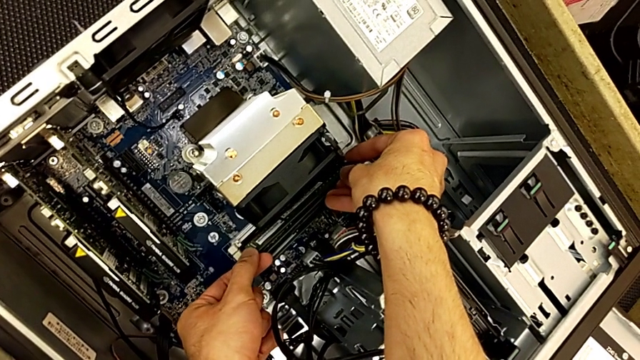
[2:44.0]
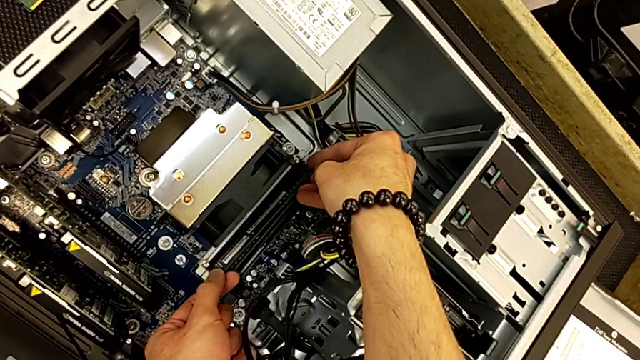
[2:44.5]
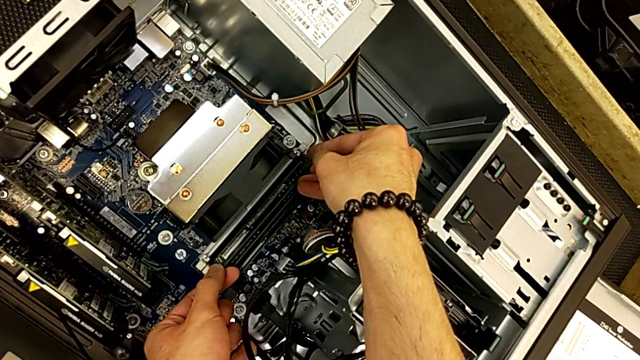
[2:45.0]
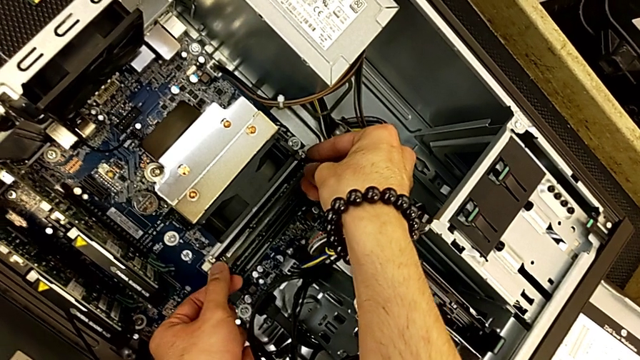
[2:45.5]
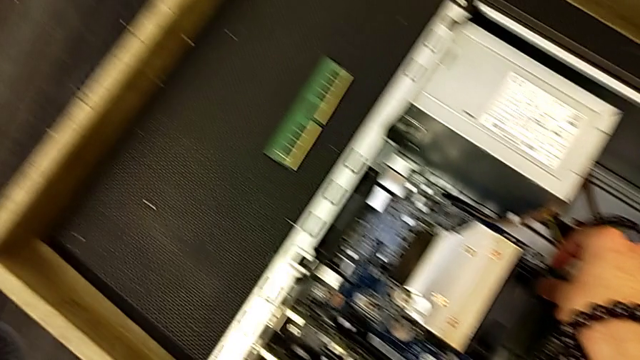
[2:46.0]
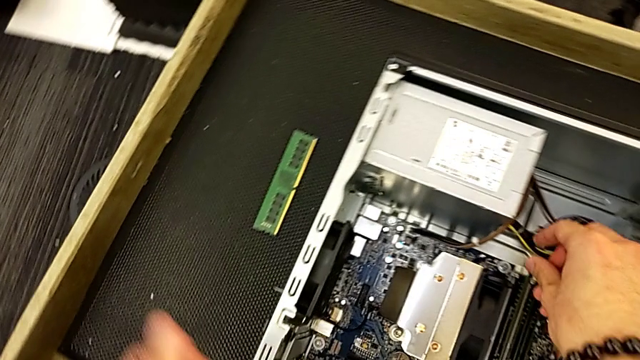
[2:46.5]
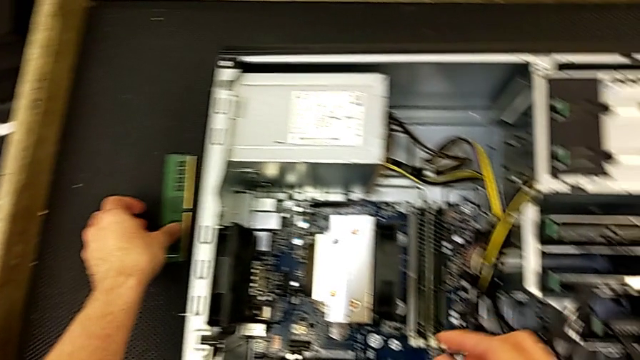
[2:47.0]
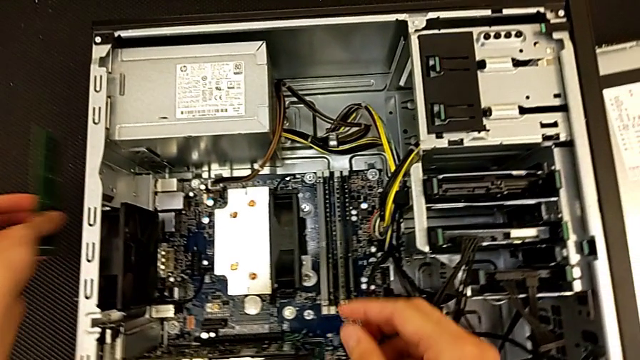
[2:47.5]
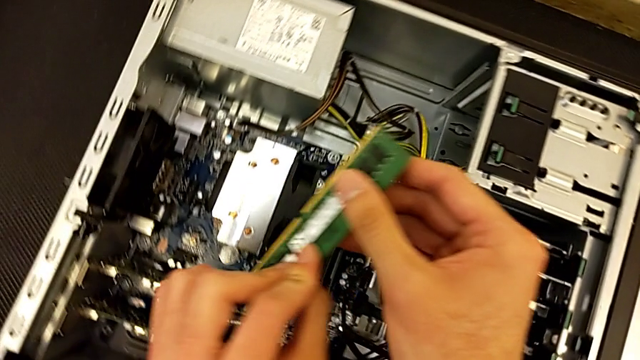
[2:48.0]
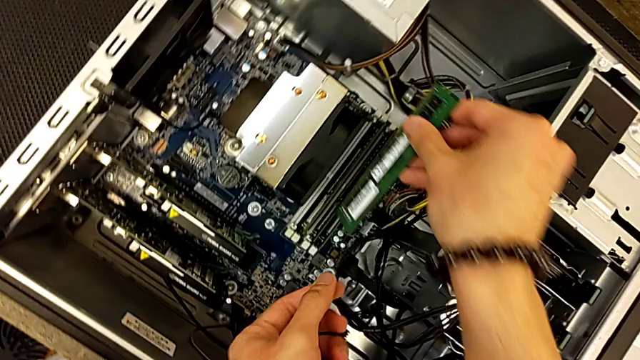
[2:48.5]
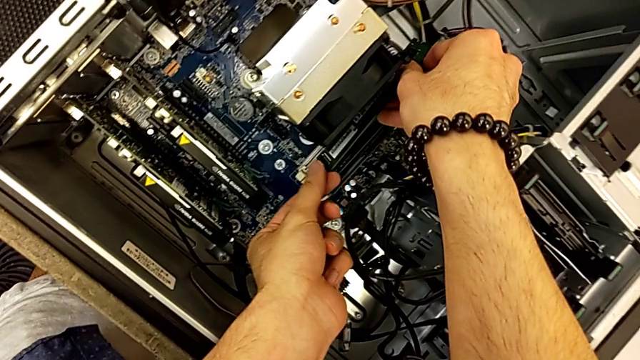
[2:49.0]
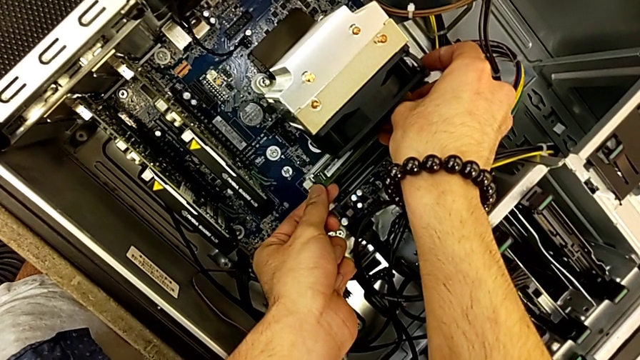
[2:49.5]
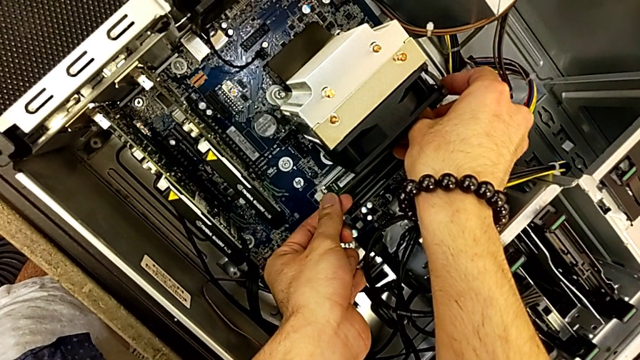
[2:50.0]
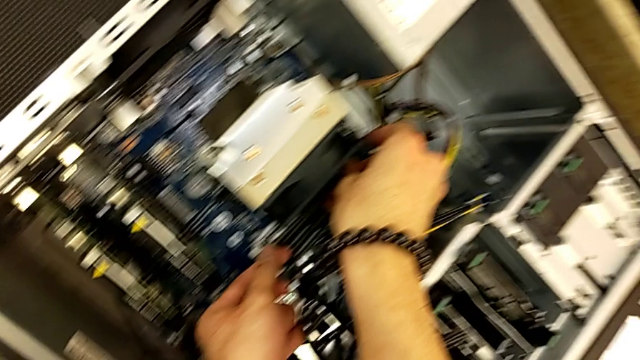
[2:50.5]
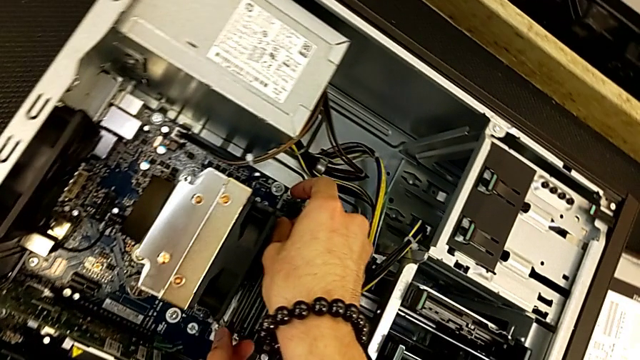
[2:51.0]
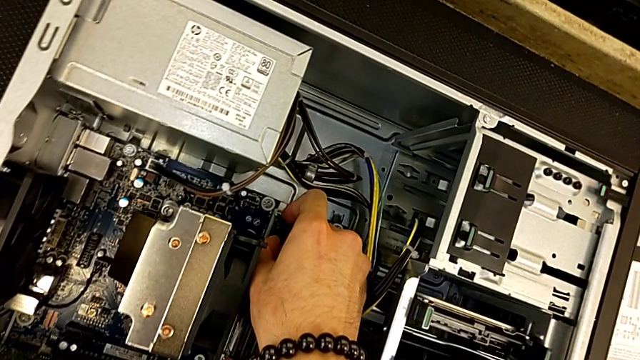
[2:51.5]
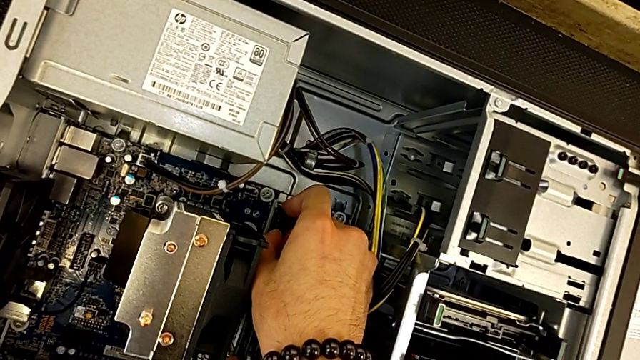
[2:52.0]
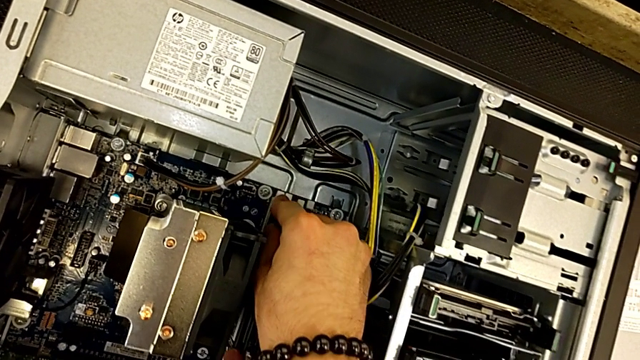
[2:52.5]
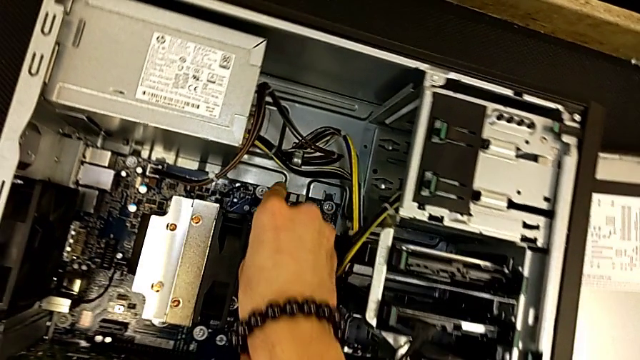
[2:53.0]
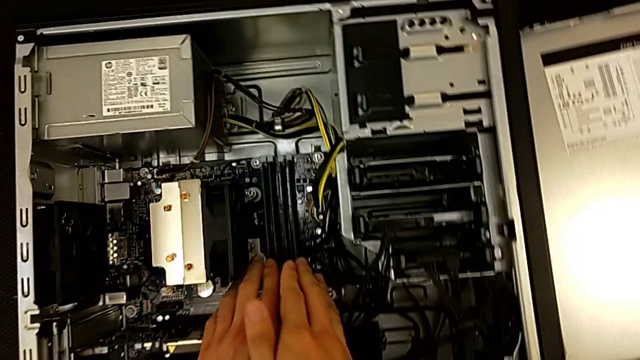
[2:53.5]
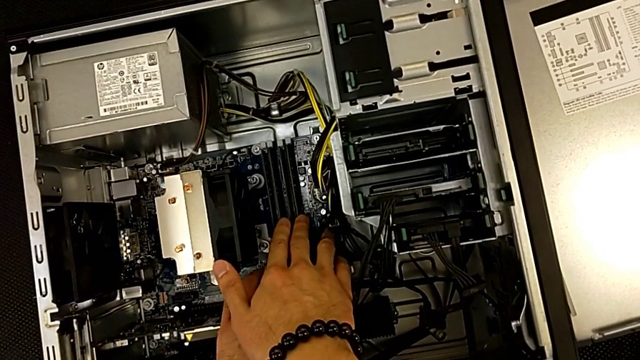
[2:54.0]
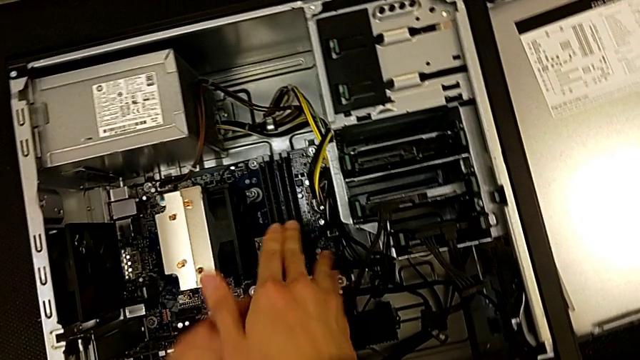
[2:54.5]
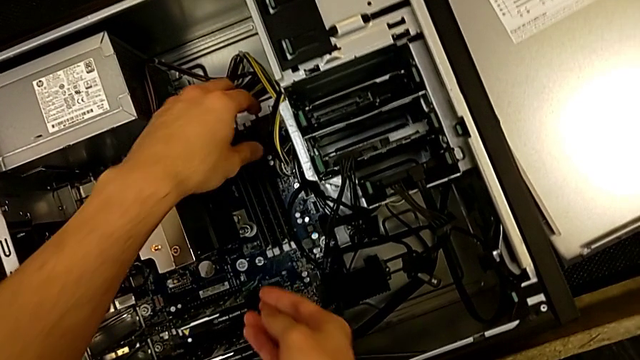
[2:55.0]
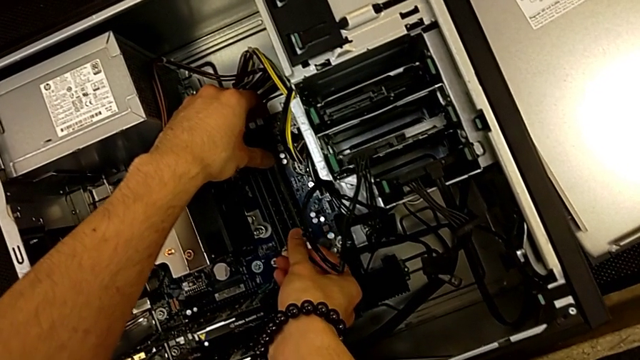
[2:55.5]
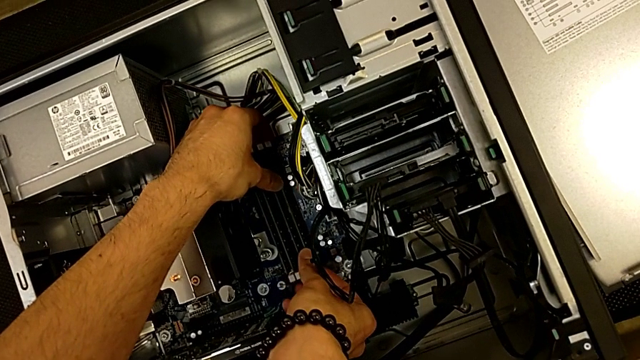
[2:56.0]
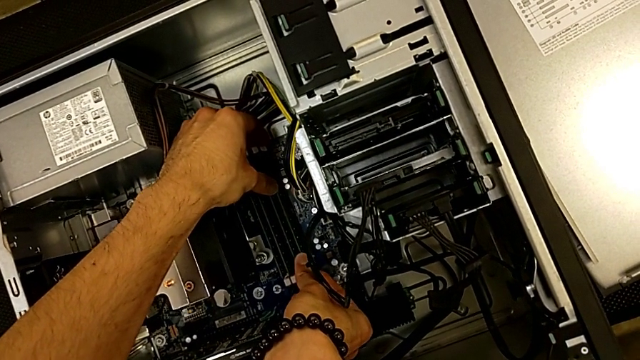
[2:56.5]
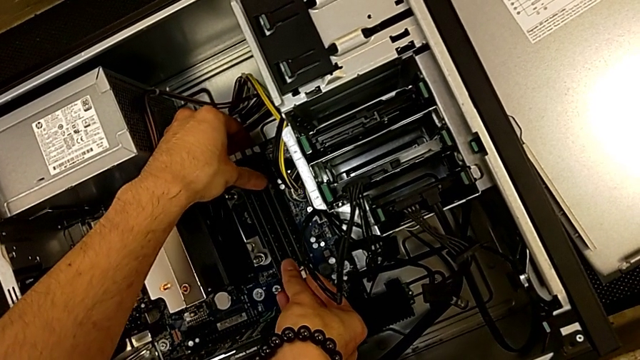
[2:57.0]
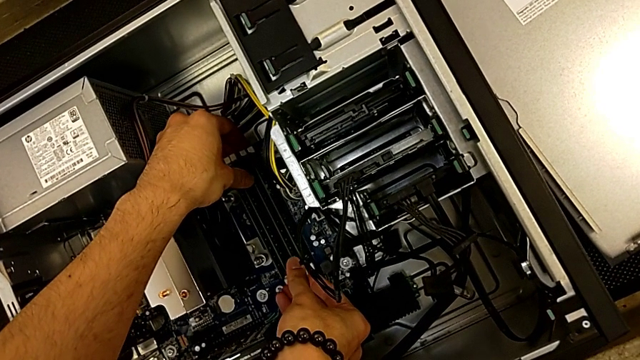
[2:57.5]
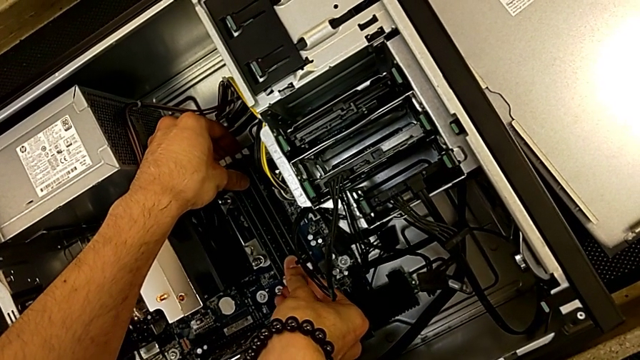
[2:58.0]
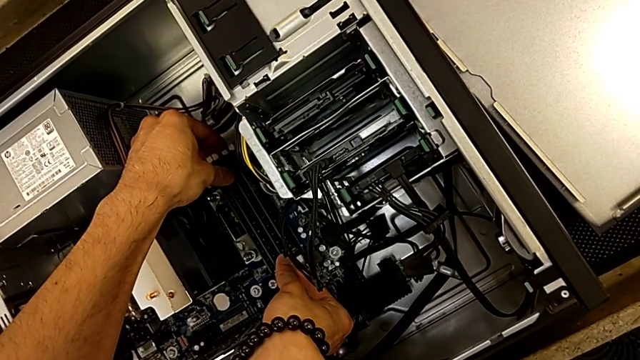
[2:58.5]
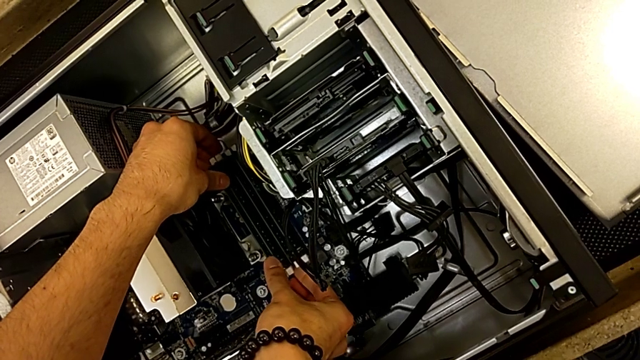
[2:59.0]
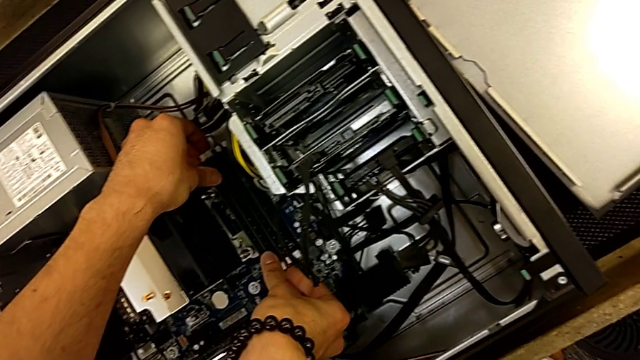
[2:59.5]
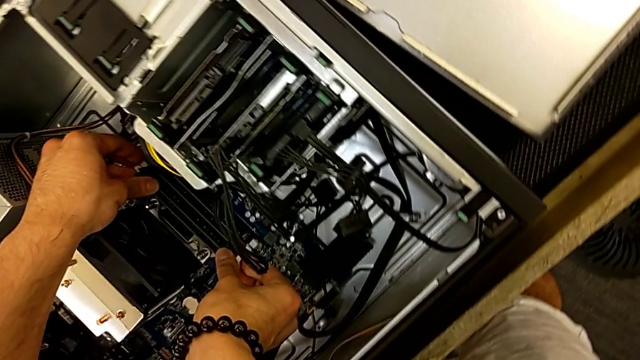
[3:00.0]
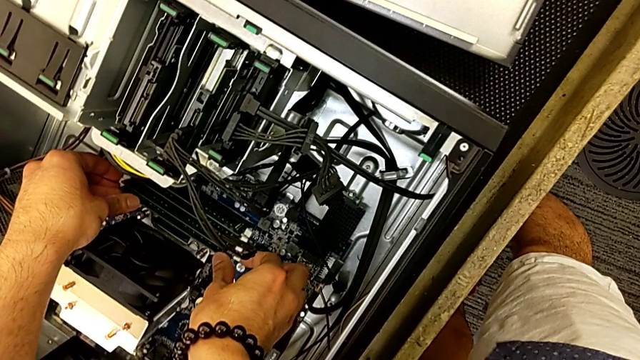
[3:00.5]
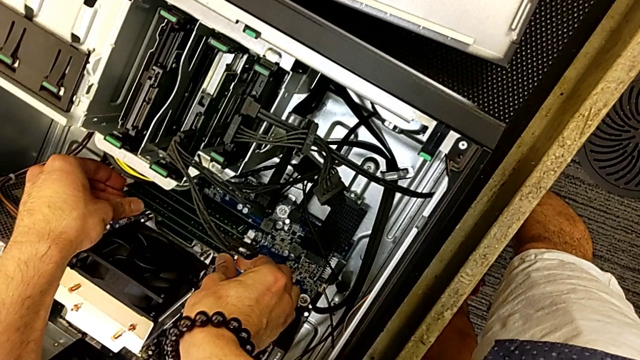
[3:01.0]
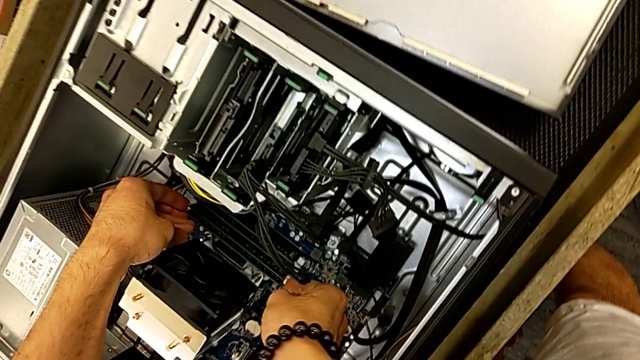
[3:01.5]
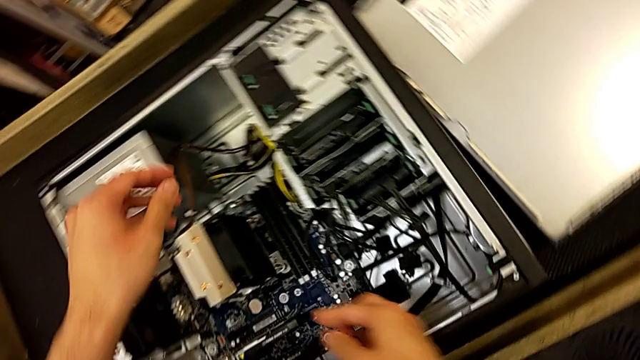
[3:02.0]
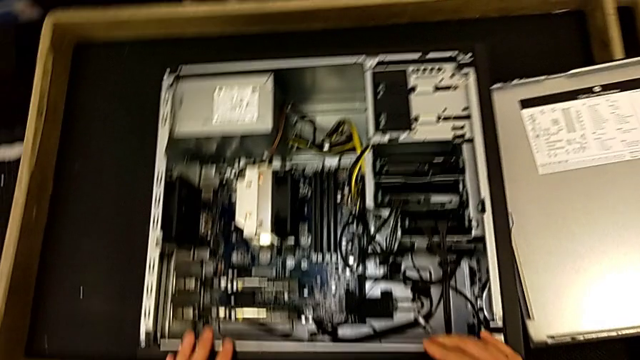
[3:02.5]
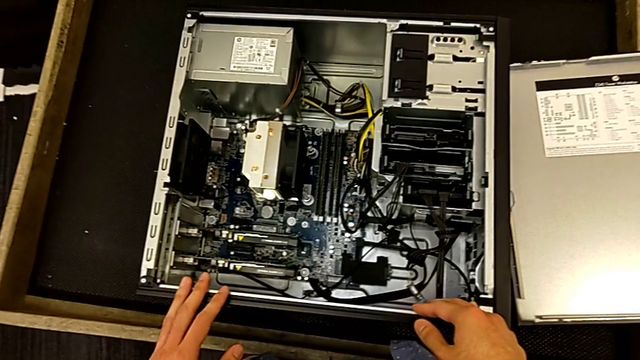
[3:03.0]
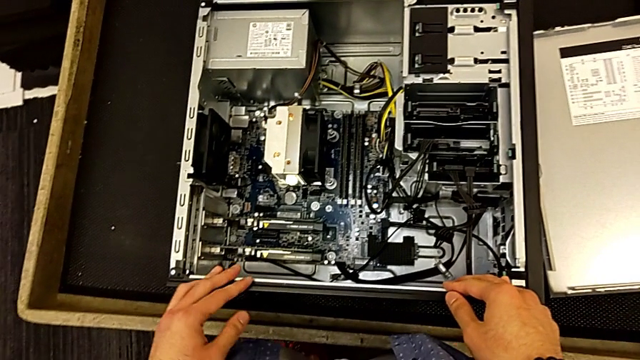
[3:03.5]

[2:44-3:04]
The camera wearer is inserting the RAM tabs into the computer tower. They press the RAM tab, grab the RAM, assemble it and press the RAM tab twice.

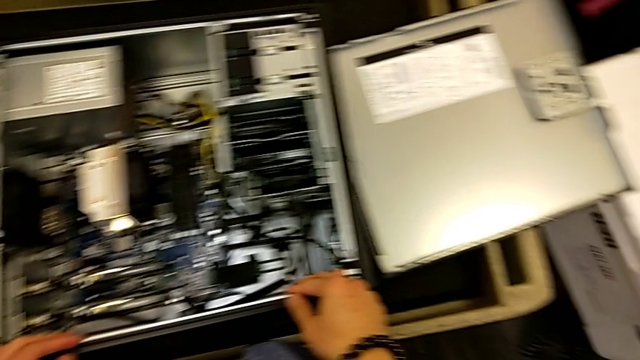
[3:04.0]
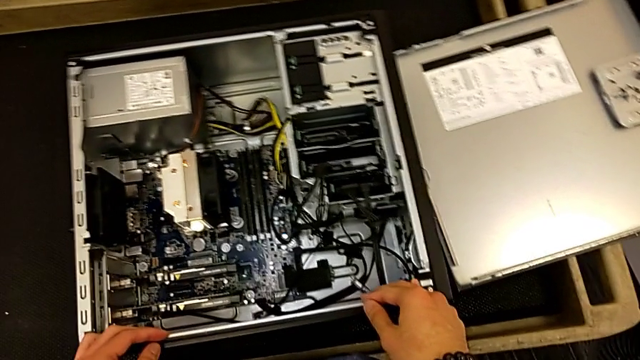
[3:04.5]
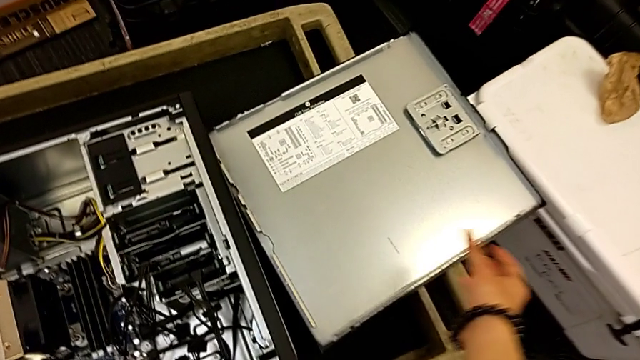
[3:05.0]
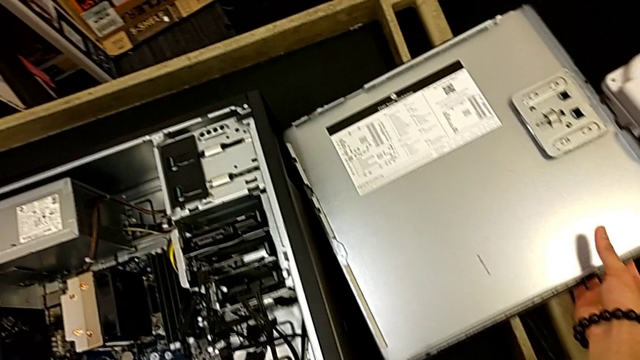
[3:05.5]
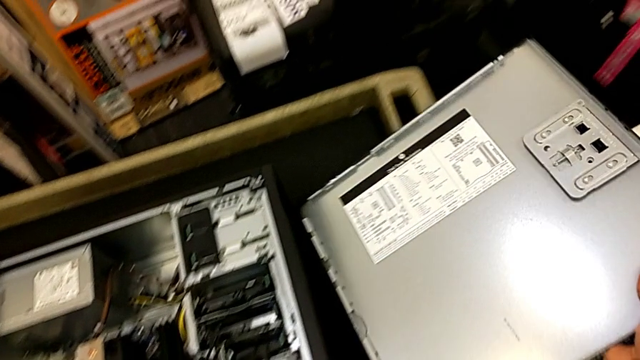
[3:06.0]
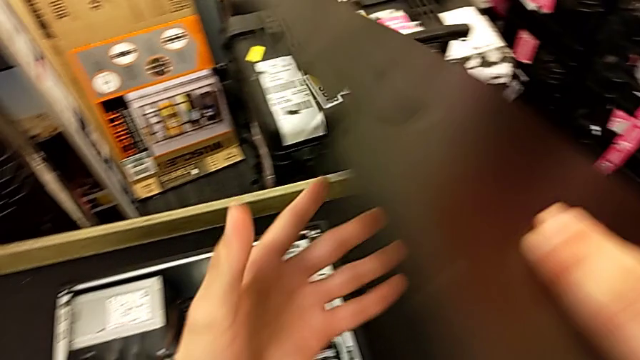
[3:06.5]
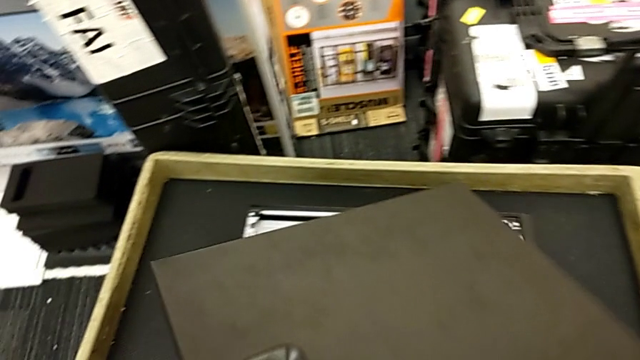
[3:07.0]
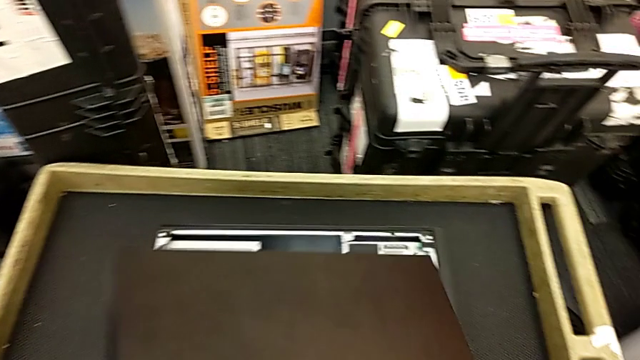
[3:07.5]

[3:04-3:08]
The camera wearer is inserting the cover into the computer tower. They begin to close the computer tower.
